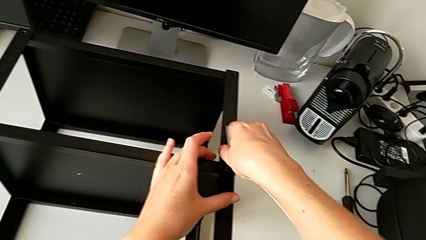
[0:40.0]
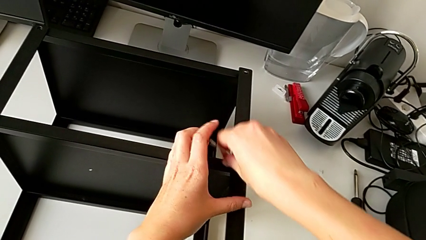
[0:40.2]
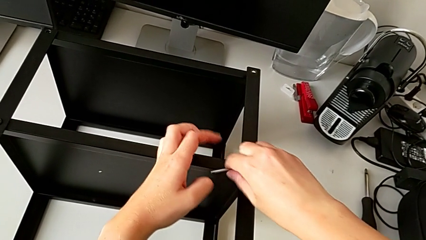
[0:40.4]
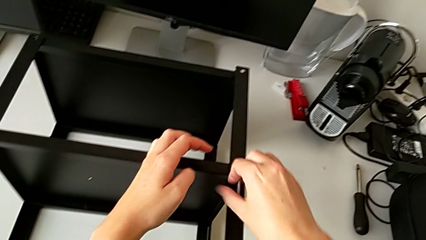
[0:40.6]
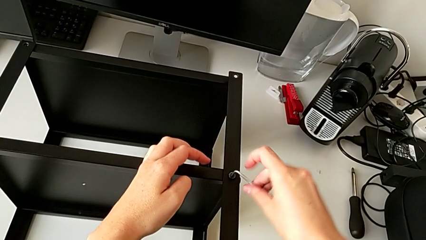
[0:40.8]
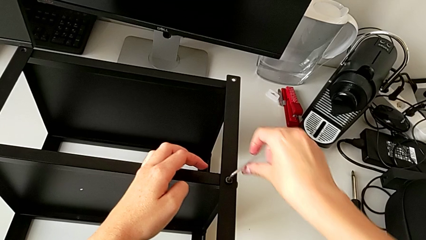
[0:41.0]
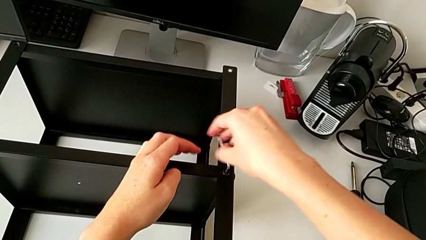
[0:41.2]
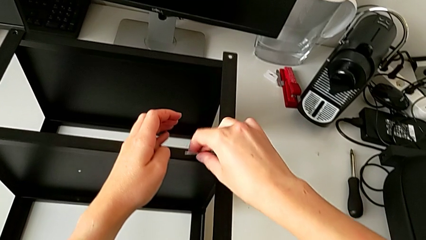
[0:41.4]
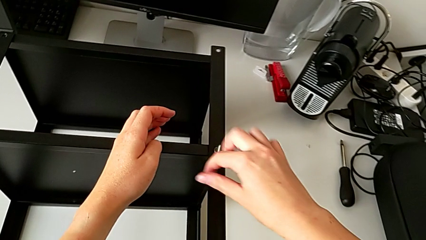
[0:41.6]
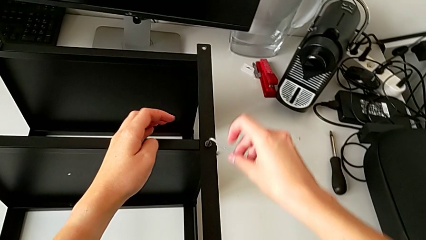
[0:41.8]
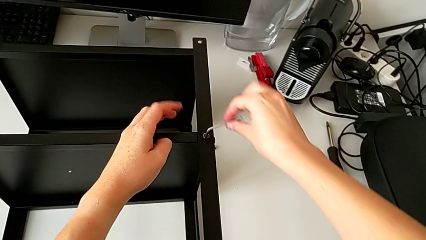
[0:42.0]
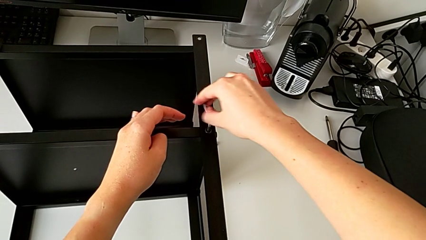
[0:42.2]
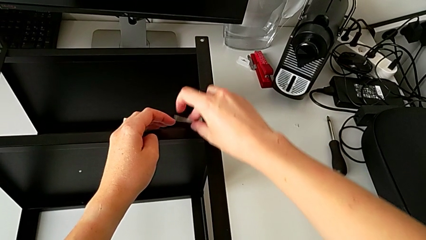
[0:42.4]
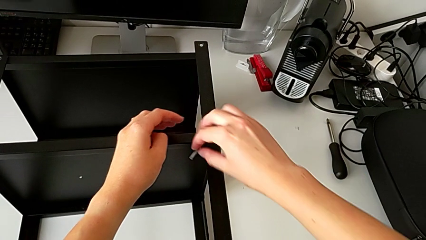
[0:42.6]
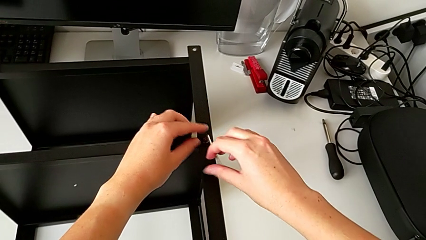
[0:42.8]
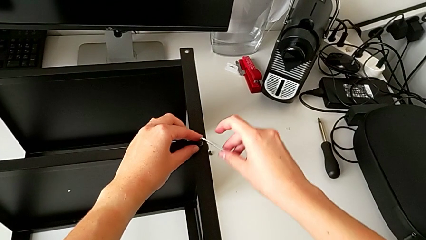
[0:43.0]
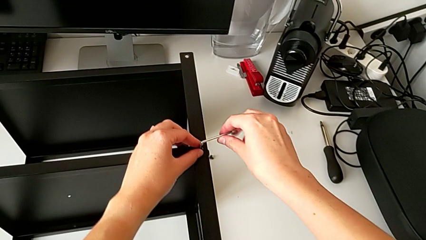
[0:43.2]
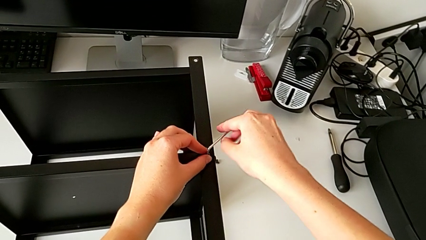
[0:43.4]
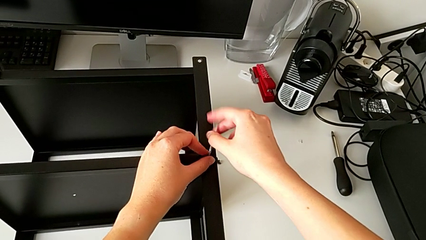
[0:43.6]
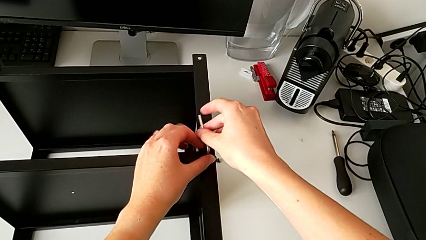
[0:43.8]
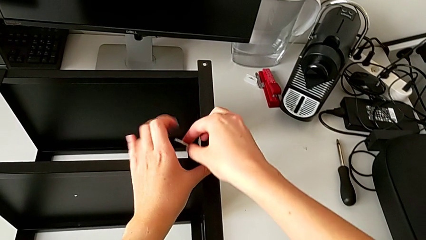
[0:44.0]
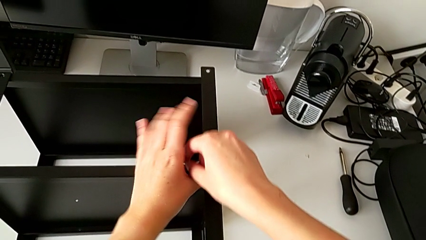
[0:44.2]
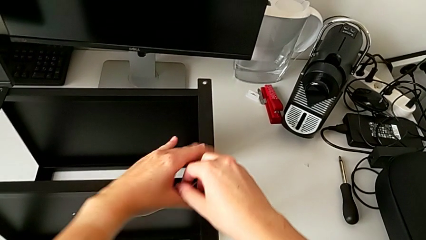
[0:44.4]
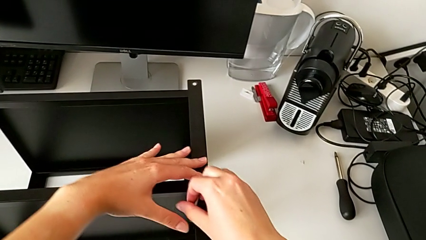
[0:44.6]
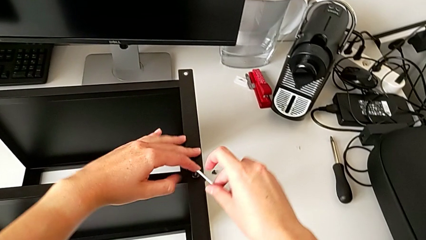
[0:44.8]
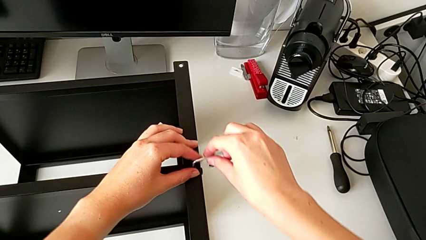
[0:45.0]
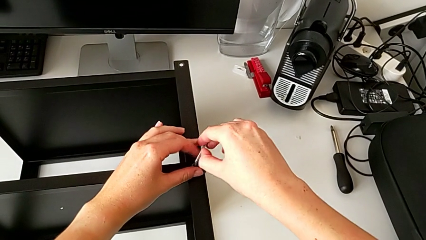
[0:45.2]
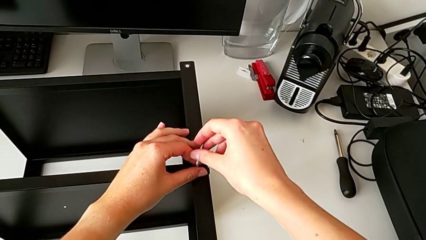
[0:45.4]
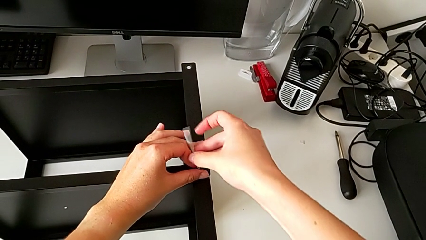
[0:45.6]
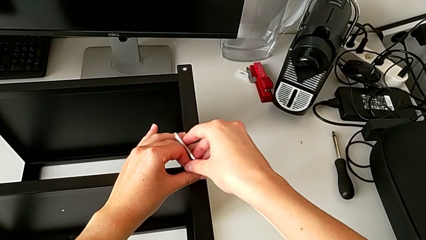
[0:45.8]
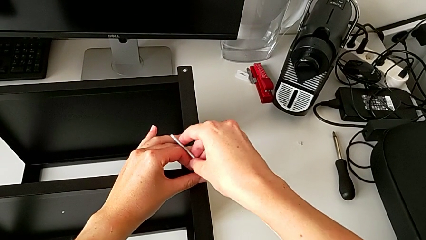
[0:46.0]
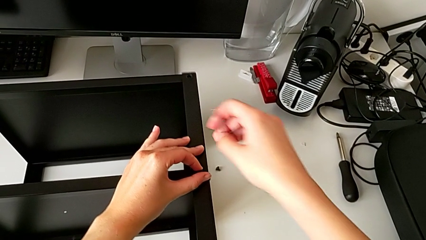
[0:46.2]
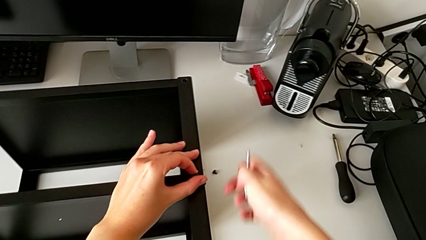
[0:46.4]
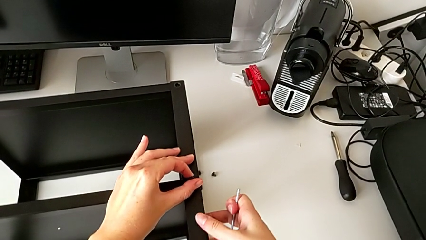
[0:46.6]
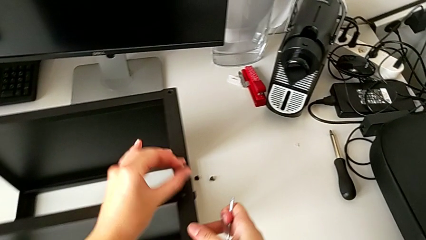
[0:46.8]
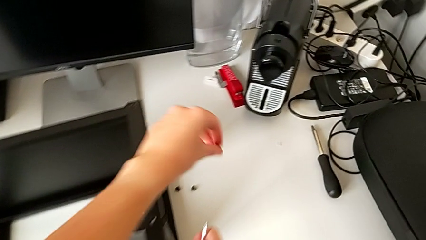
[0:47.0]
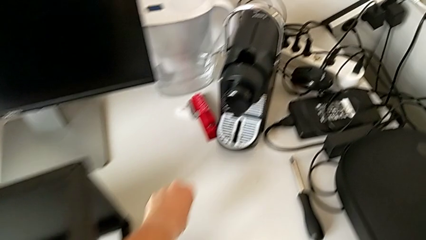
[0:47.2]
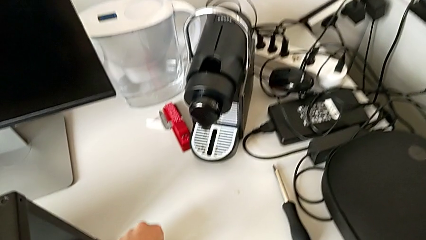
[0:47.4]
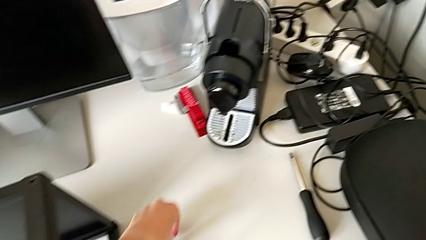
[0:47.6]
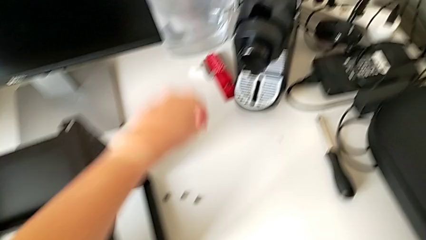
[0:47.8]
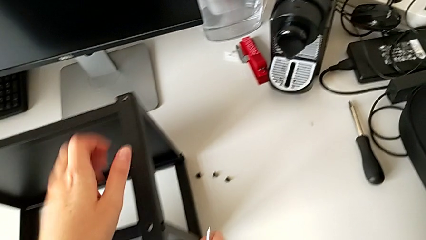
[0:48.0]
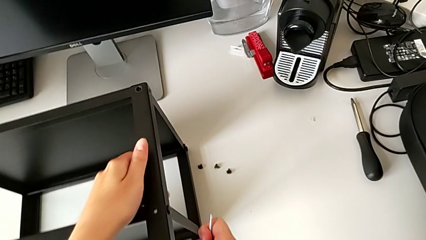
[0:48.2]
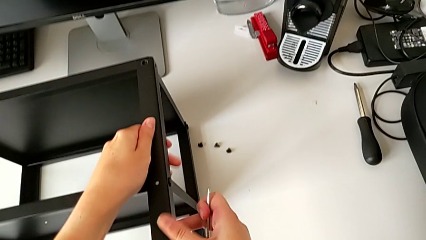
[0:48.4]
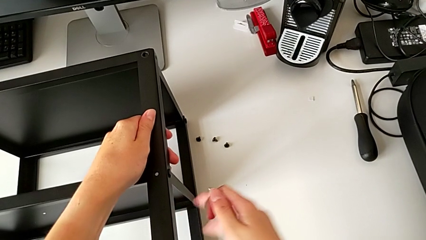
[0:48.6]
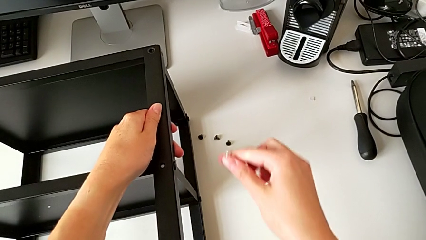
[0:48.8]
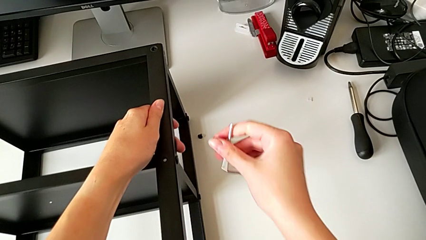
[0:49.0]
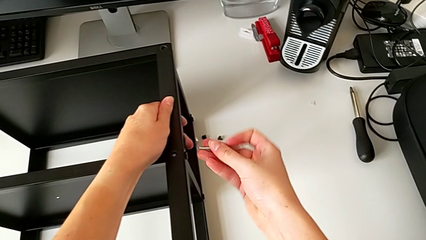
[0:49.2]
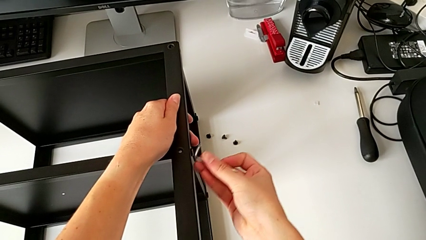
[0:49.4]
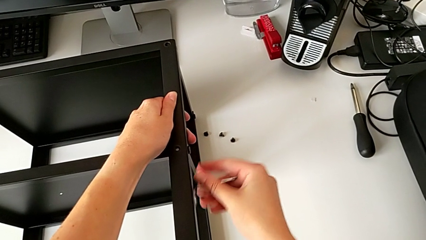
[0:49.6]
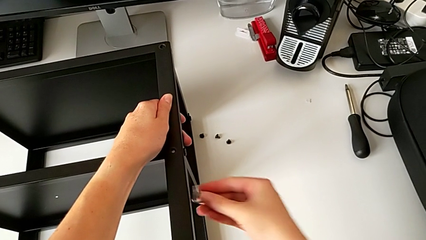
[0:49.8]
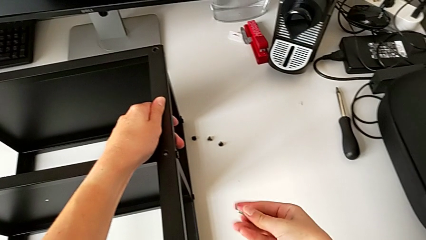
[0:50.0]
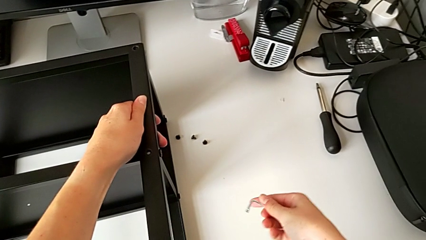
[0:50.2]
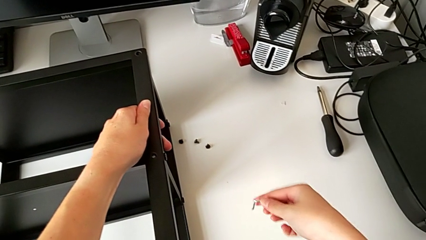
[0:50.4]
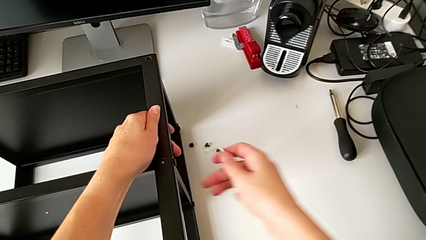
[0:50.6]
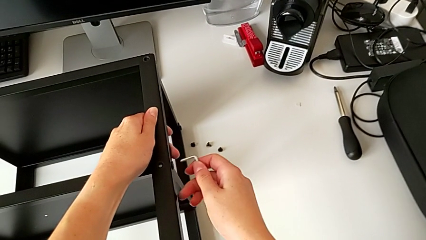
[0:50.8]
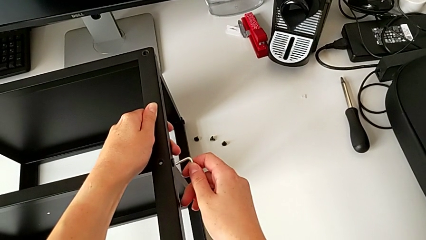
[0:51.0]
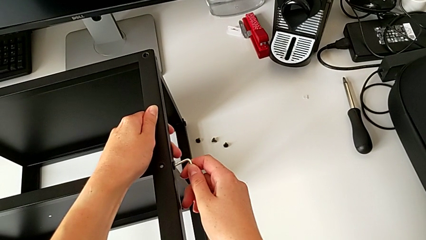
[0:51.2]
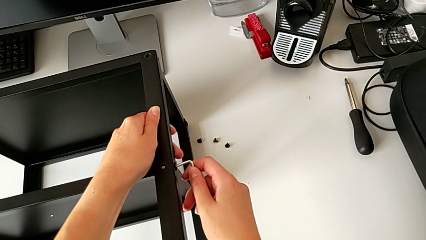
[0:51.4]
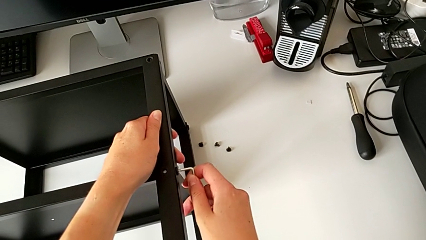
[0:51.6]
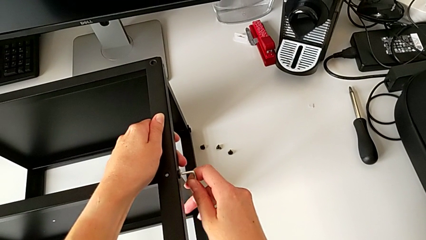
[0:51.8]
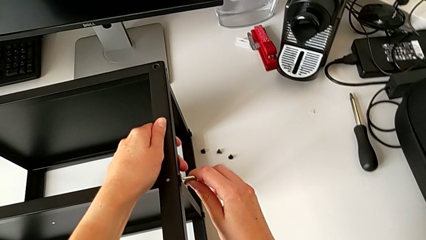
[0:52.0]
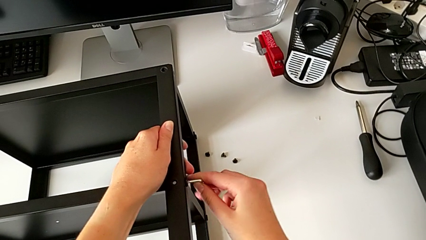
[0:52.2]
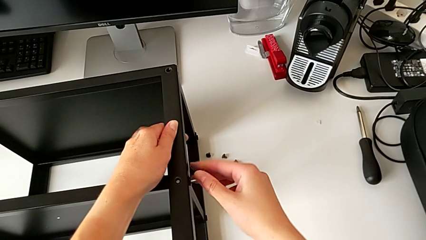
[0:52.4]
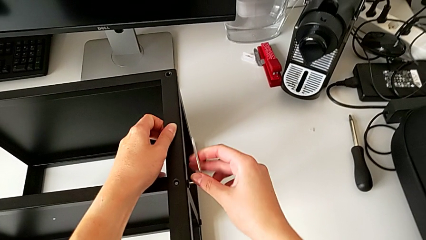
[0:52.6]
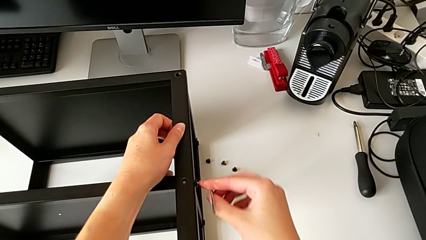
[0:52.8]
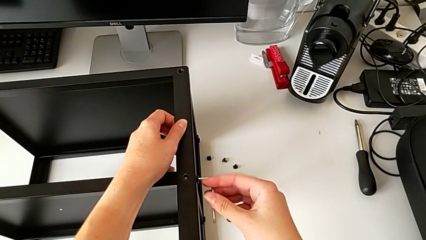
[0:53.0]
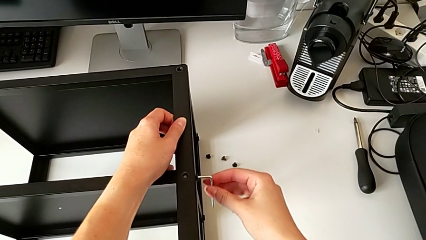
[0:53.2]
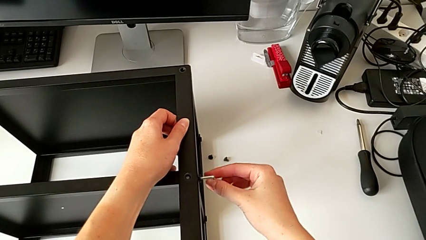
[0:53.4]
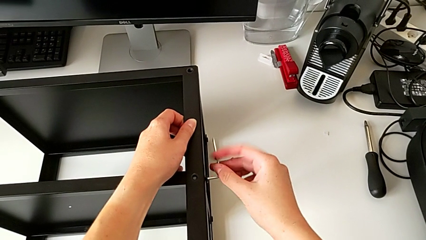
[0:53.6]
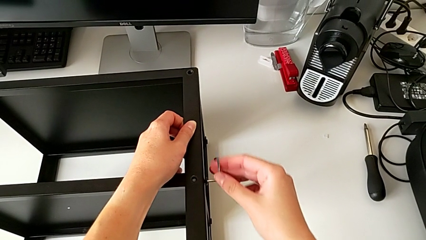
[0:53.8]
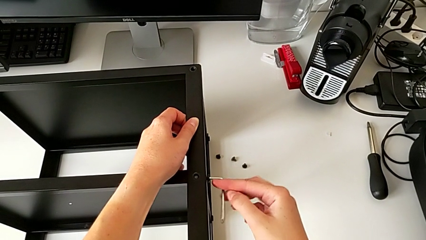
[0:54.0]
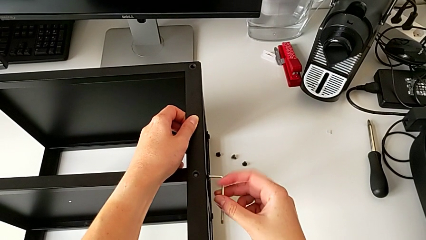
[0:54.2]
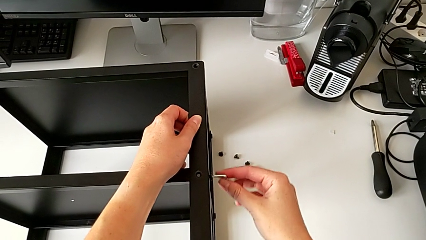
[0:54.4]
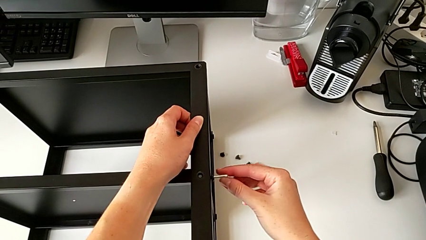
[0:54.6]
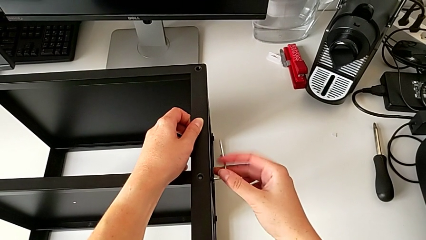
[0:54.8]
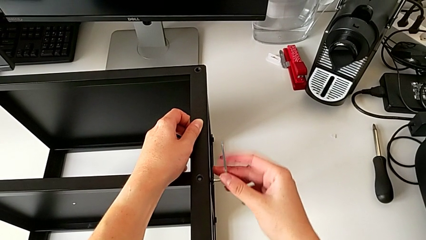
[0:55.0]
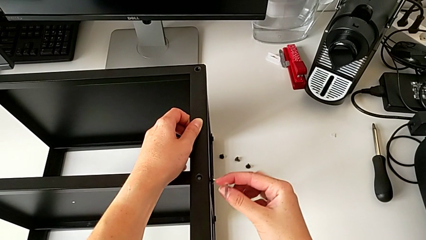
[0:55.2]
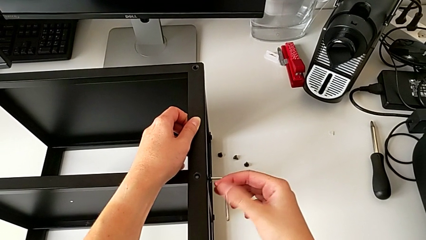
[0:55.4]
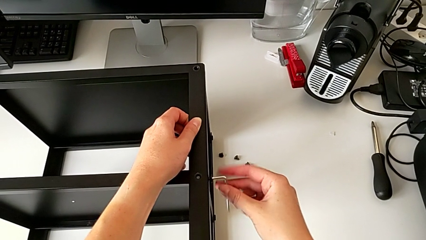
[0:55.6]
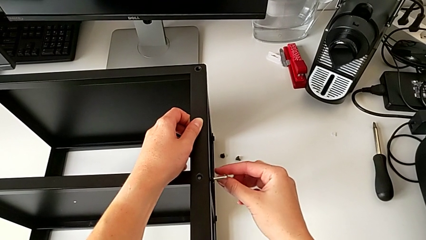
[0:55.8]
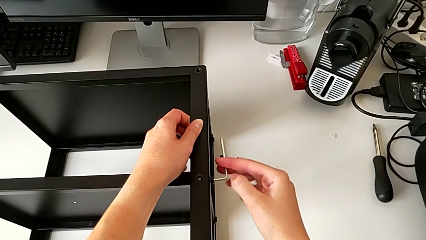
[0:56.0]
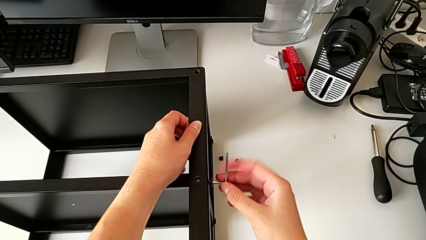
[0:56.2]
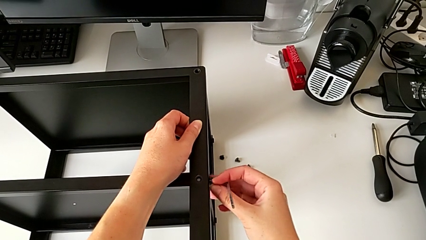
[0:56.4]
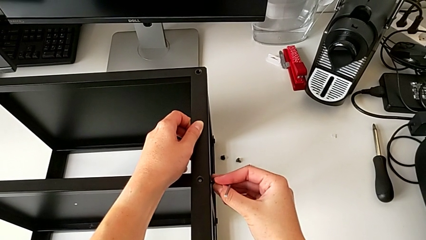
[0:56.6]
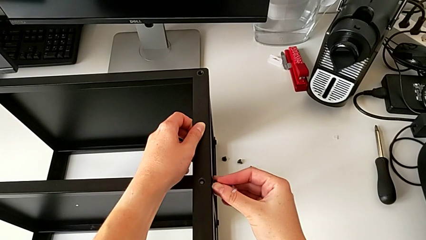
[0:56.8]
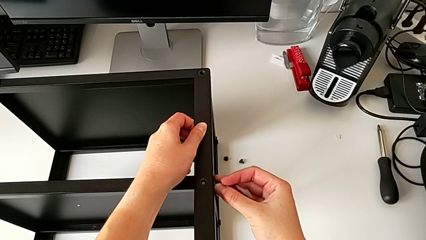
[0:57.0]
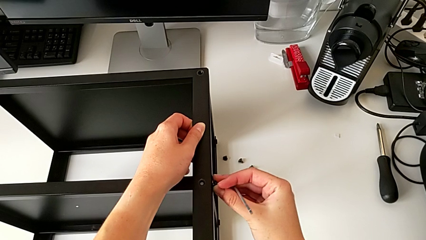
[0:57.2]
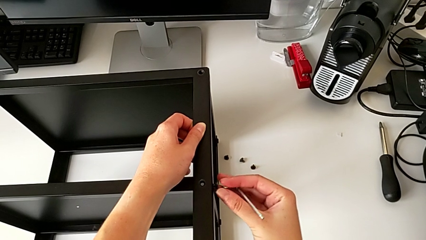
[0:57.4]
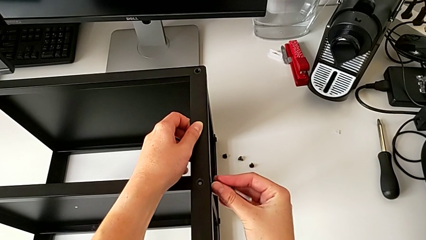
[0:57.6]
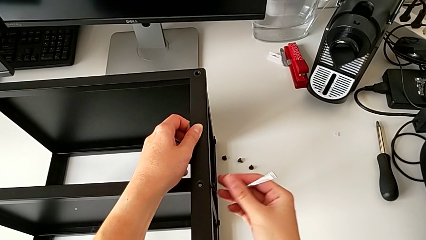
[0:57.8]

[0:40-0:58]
The camera wearer is disassembling the first leg of the table. They keep unscrewing the hex socket head, withdraw the Allen wrench, disassemble the hex socket head, place it, rotate the Allen wrench, insert it, unscrew the hex socket head and withdraw the Allen wrench.
